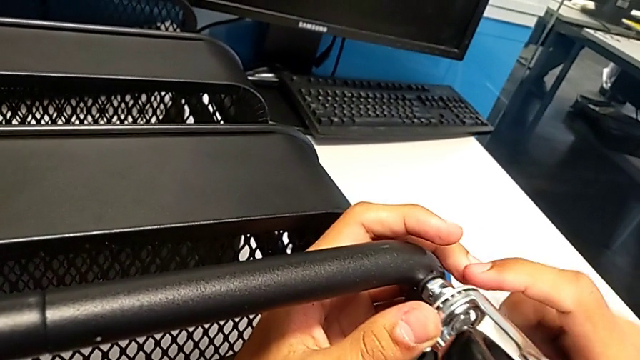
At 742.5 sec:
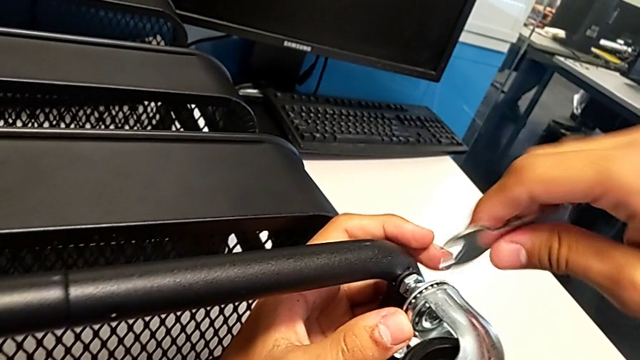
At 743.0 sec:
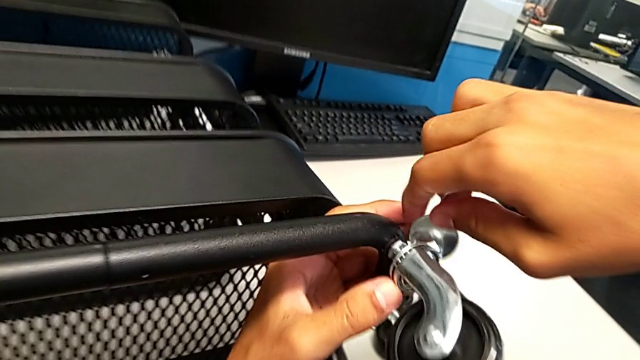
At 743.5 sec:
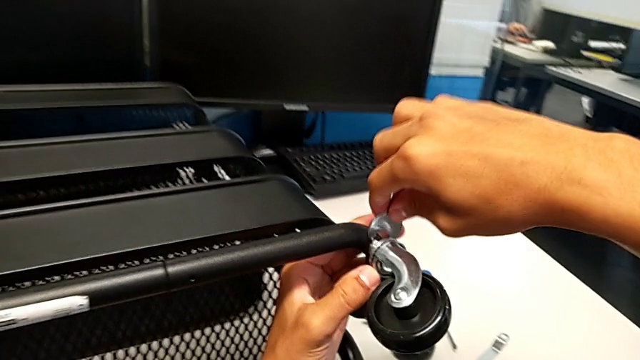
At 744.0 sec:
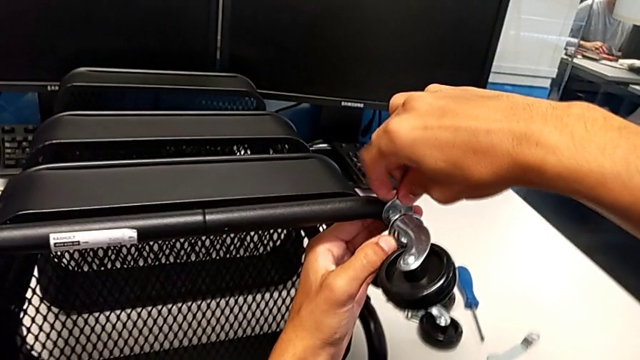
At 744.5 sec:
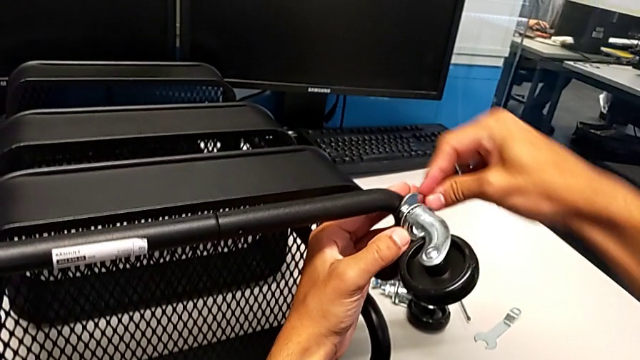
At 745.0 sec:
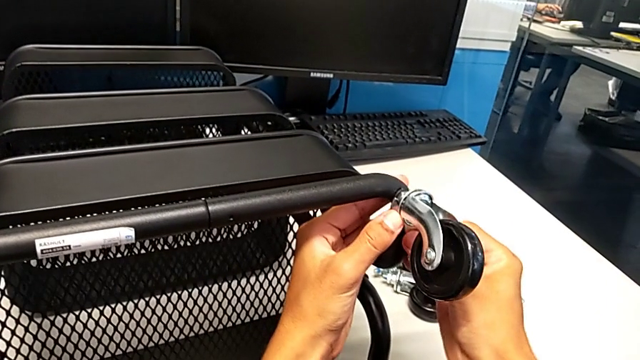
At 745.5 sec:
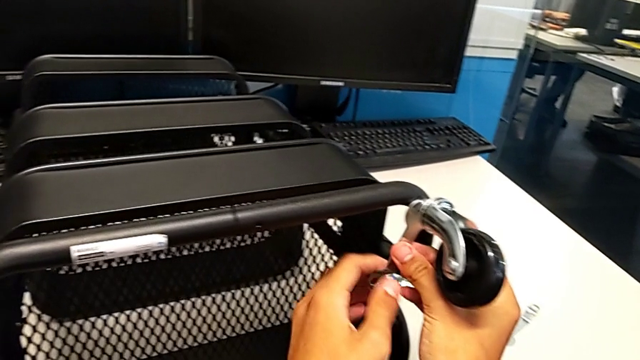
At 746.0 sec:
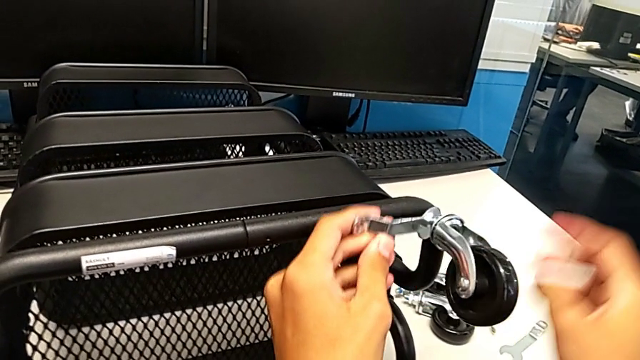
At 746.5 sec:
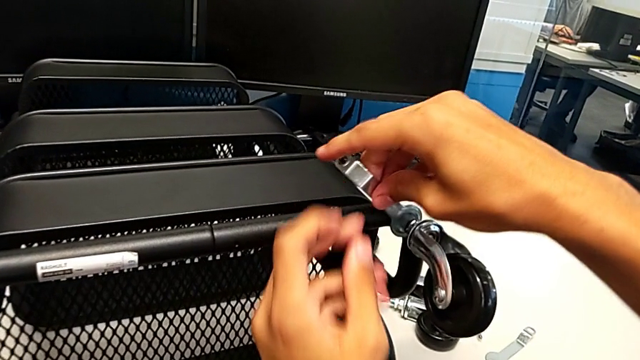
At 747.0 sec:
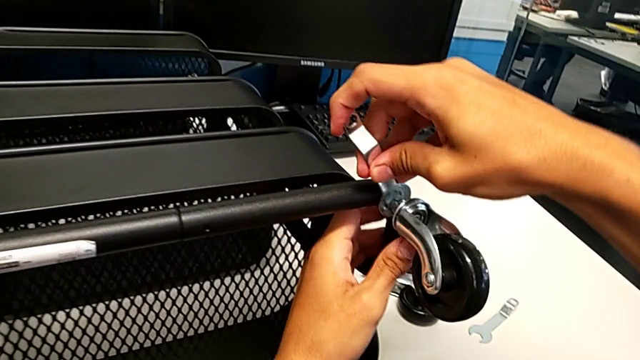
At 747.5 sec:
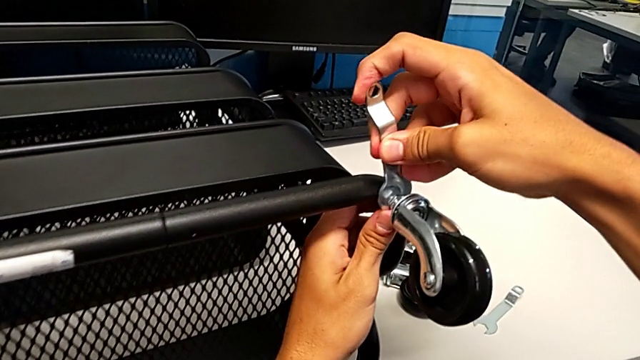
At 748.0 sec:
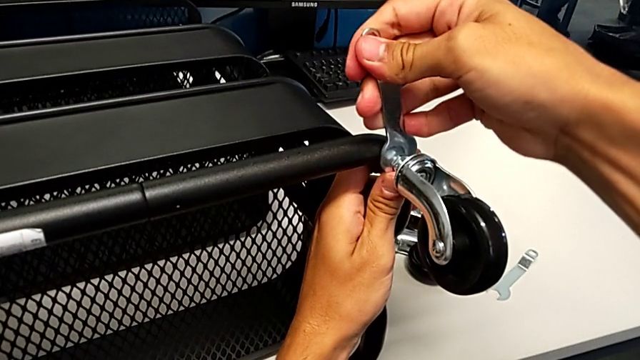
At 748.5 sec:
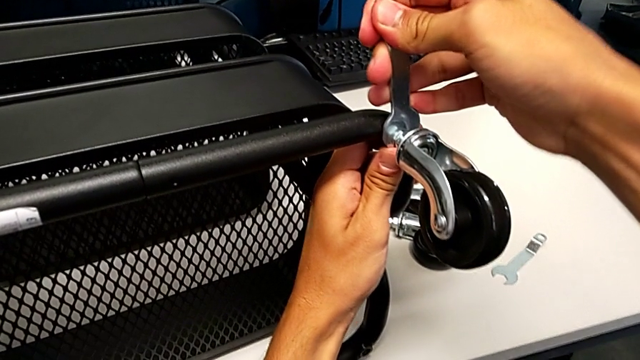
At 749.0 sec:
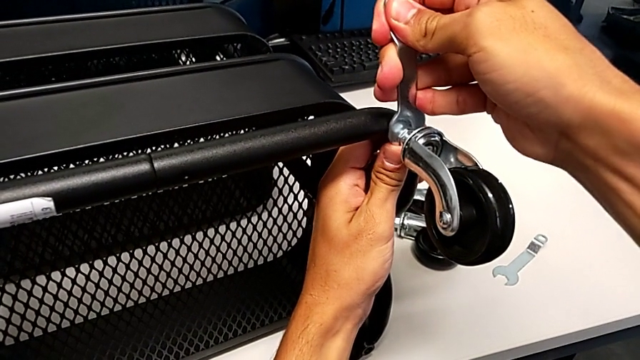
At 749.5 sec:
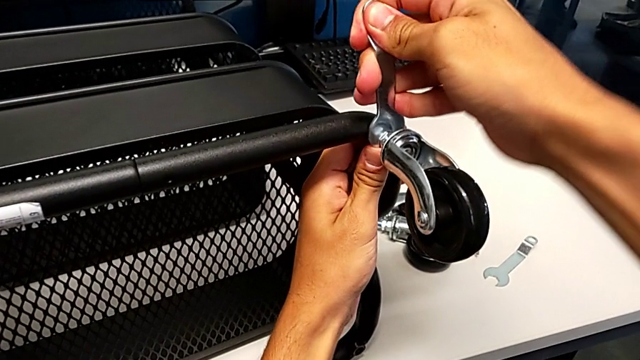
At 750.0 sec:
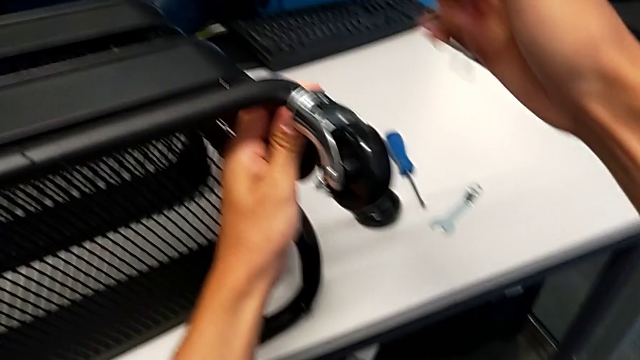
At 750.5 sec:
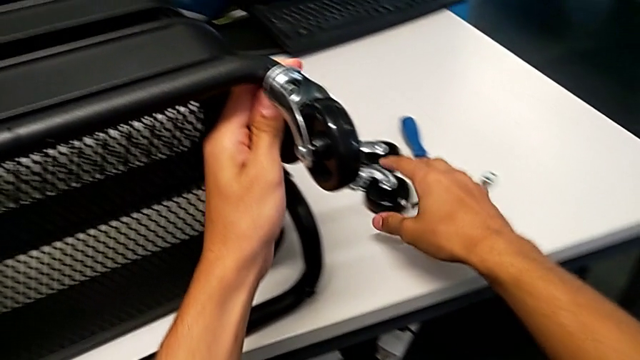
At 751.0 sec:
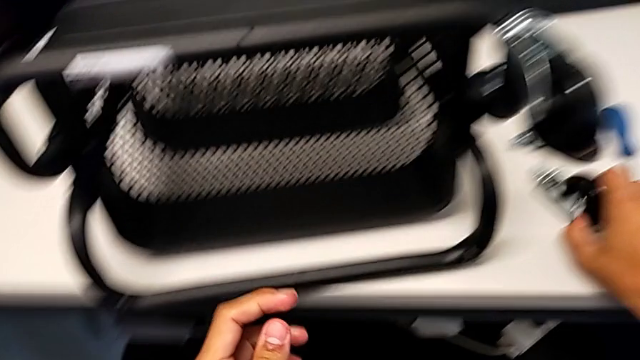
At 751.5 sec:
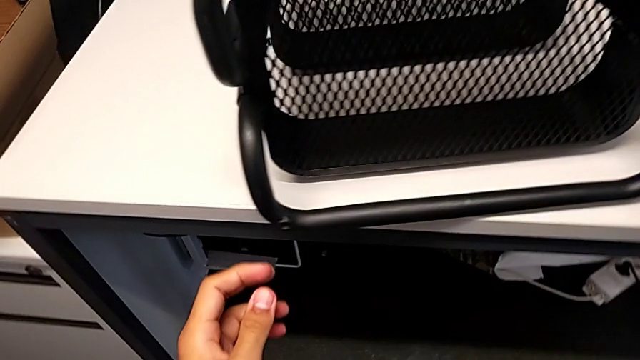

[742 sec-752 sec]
The camera wearer is assembling the shelf's wheels. They insert the hexagonal wrench, screw the wheel, withdraw the hexagonal wrench and grab the wheel.

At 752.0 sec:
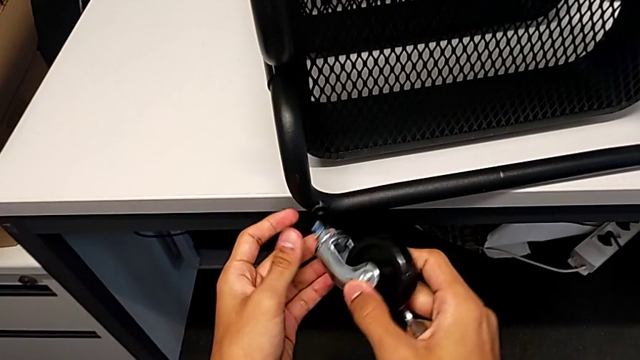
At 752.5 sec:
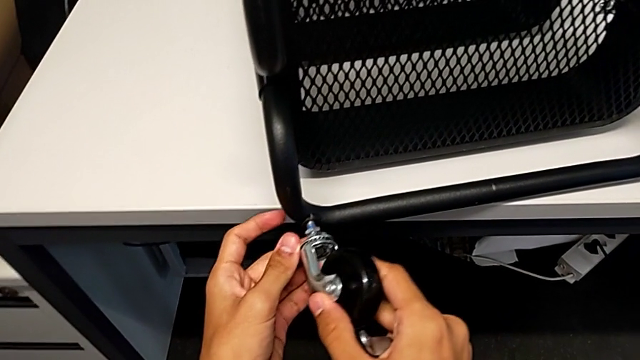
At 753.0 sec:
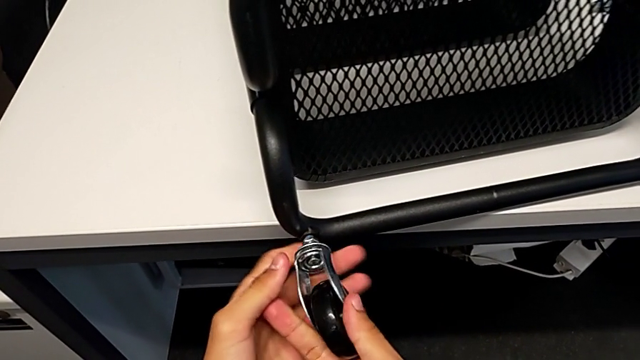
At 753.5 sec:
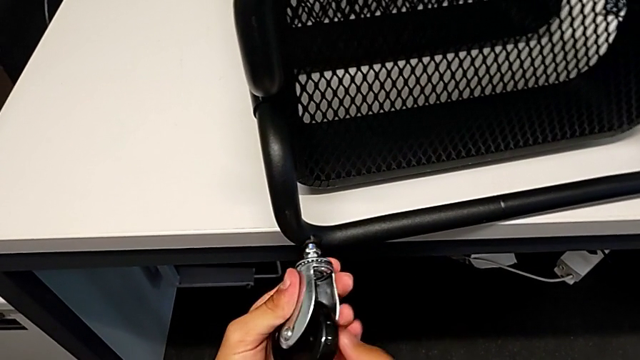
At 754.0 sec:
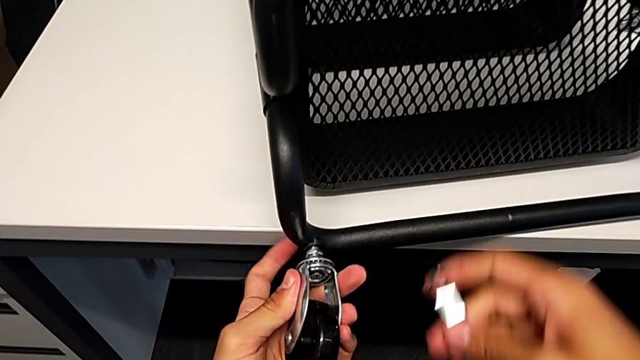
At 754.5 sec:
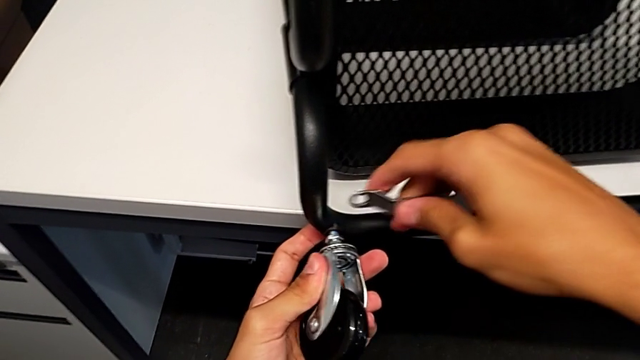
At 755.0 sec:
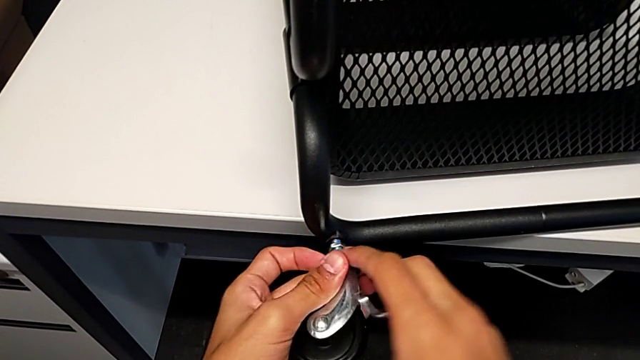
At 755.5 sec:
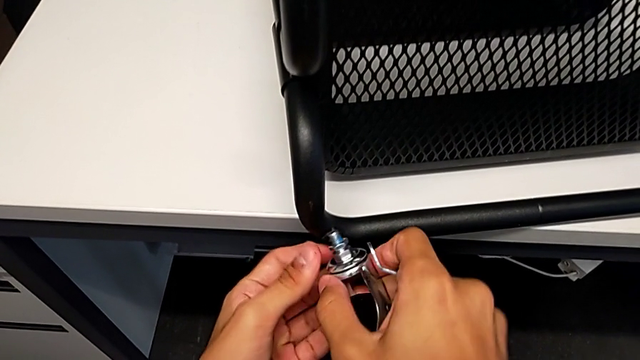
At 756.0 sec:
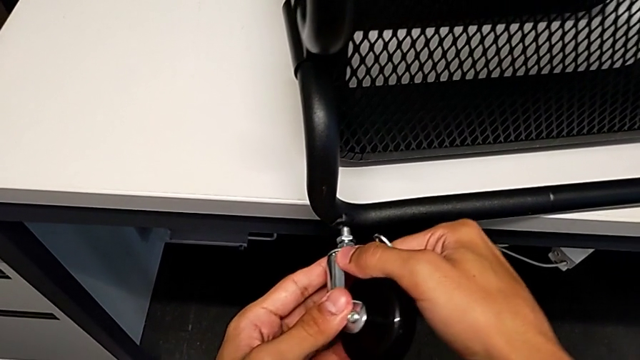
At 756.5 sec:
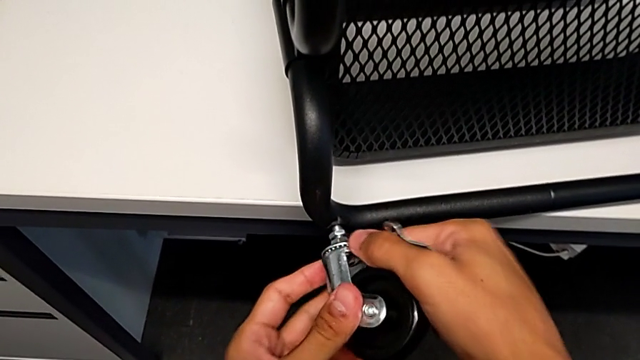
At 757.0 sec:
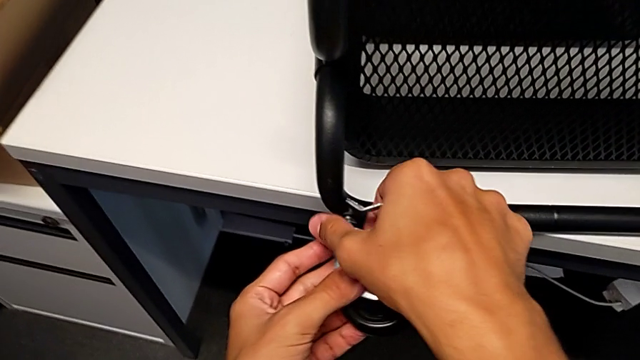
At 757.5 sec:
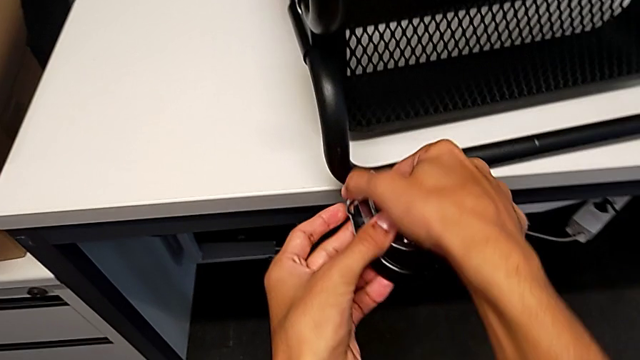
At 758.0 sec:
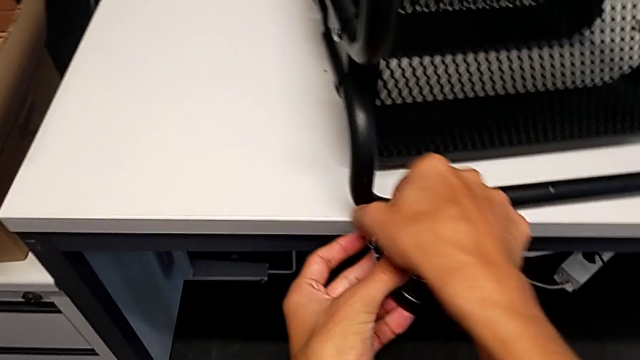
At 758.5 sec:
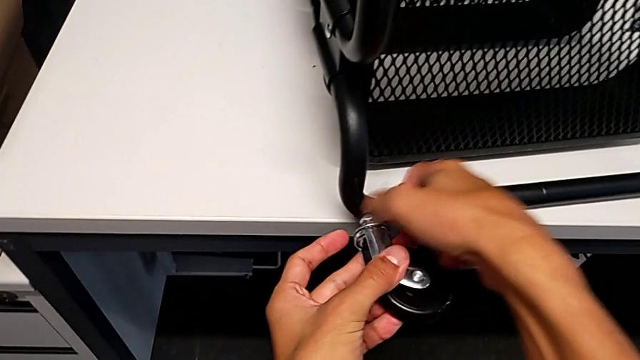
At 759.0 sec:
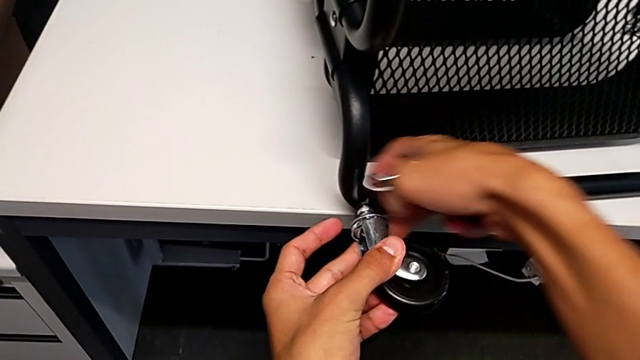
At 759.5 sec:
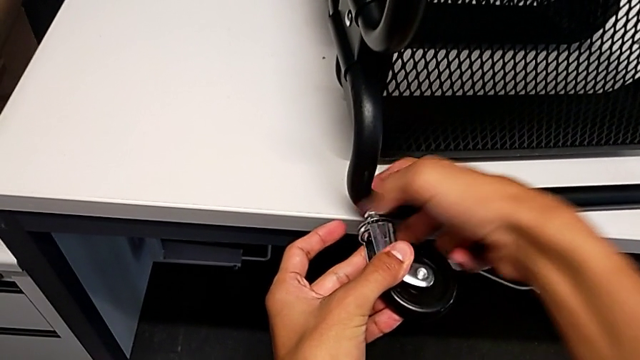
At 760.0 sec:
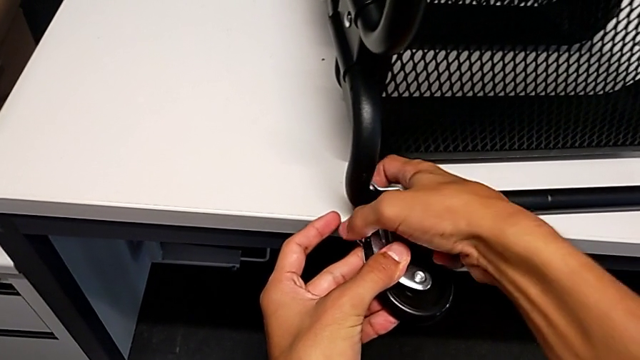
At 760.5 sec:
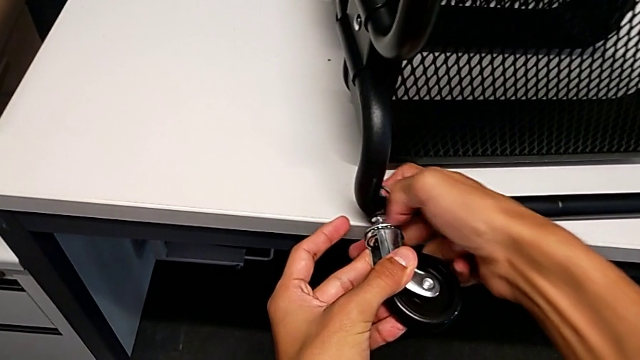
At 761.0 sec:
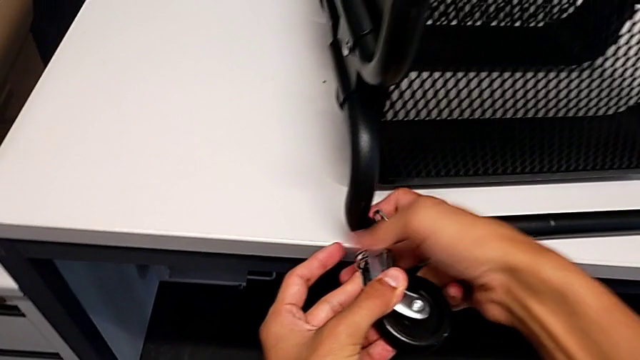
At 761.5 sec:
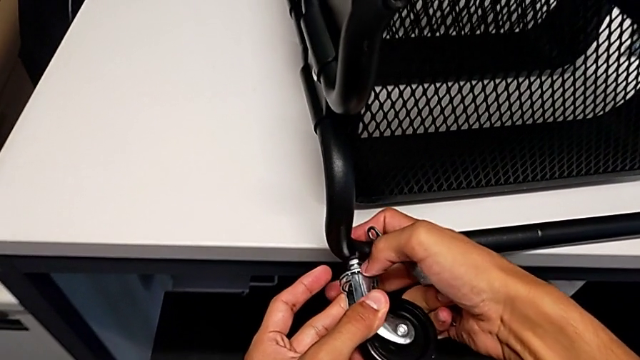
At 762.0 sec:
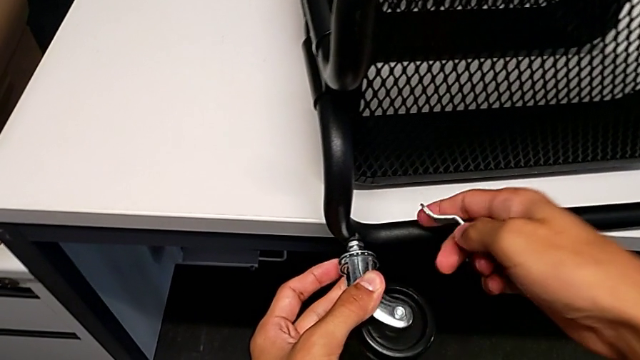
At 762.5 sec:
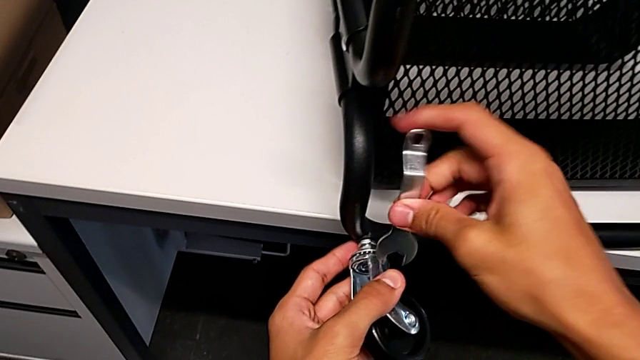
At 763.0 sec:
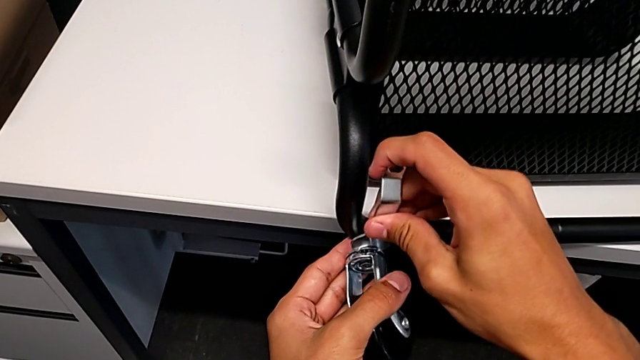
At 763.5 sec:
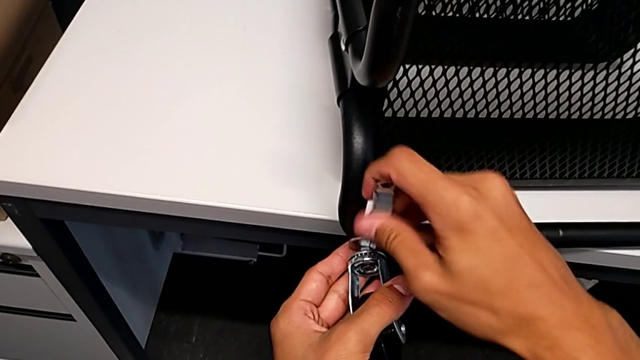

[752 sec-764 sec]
The camera wearer is assembling the shelf's wheels. They insert the wheel, screw it, approach it, withdraw it, insert it, screw it and insert the hexagonal wrench.
